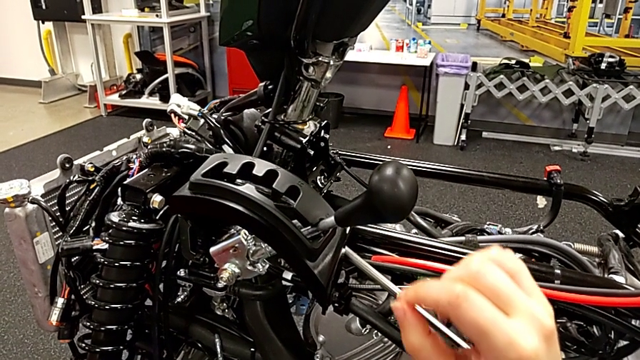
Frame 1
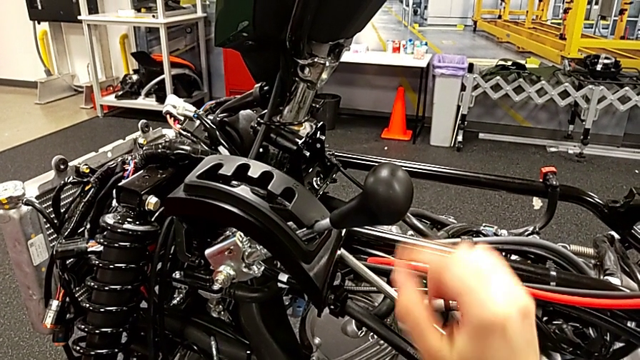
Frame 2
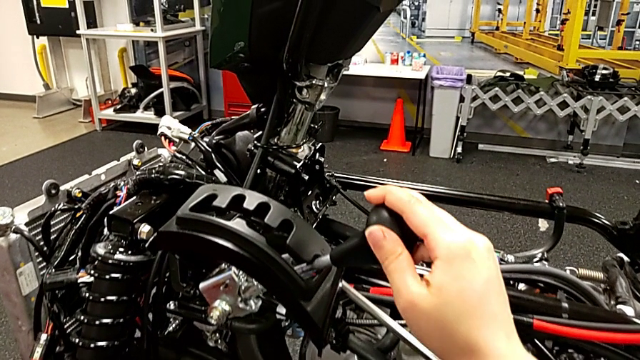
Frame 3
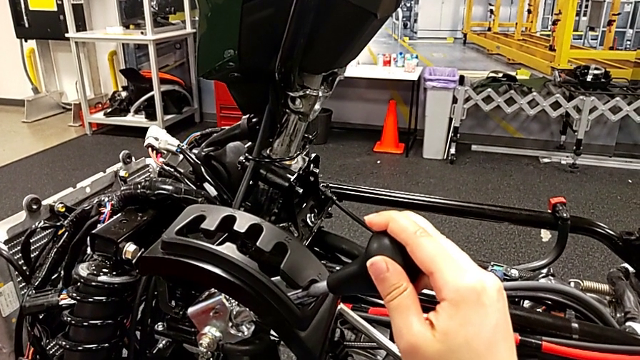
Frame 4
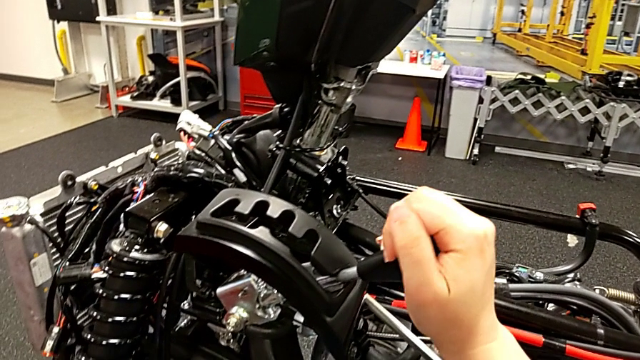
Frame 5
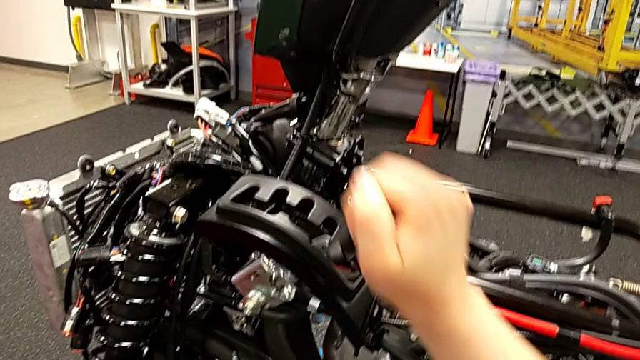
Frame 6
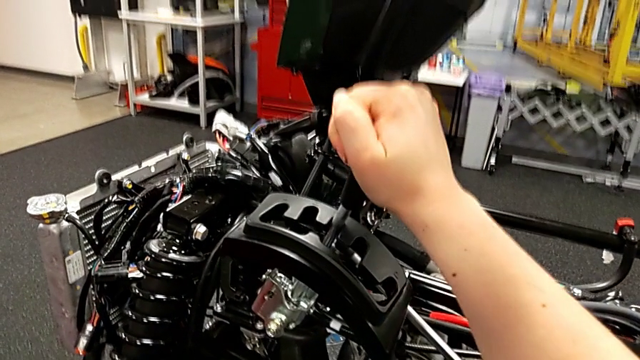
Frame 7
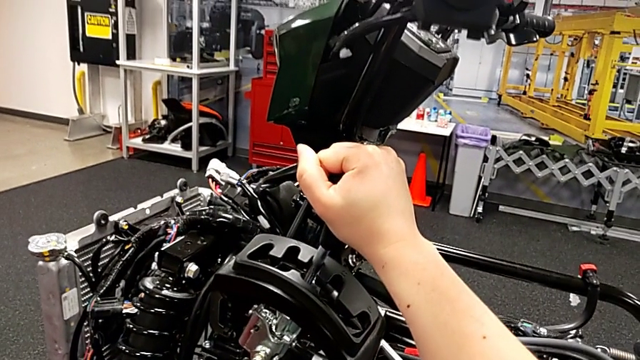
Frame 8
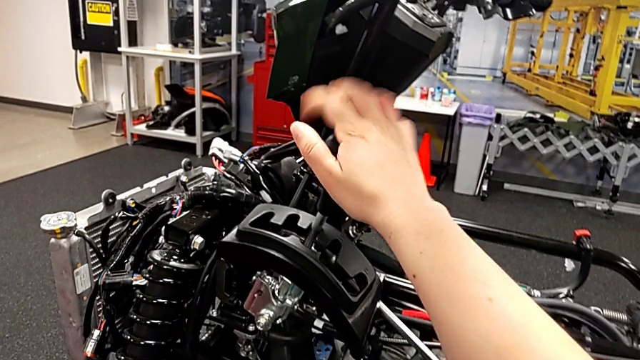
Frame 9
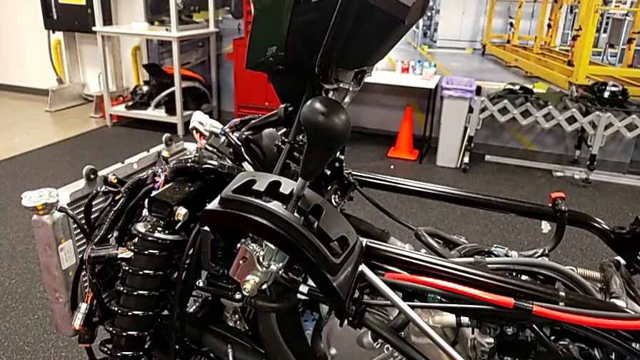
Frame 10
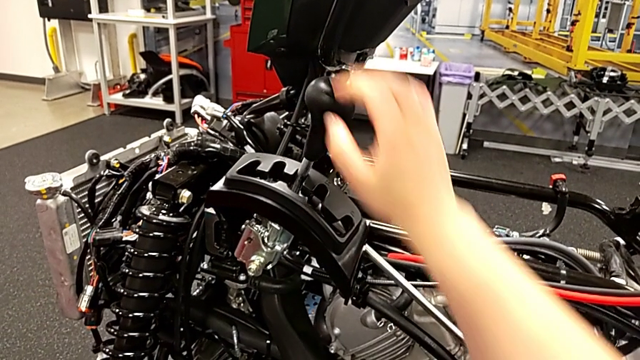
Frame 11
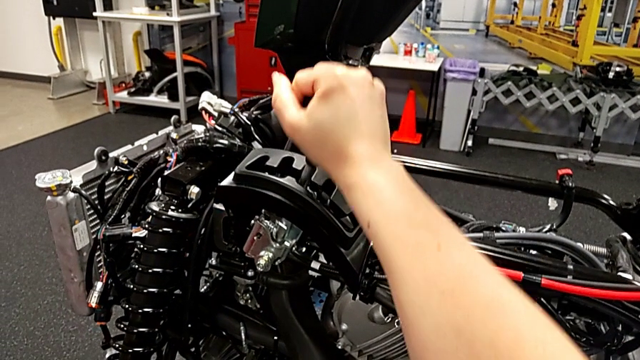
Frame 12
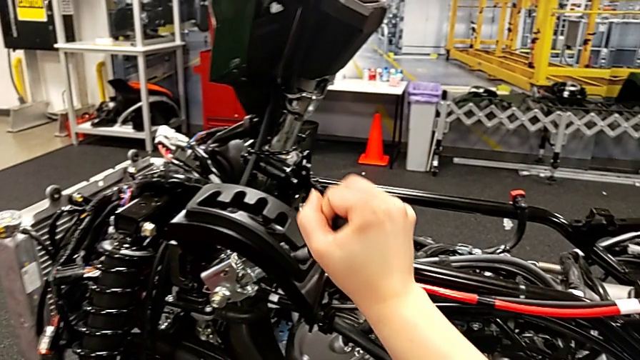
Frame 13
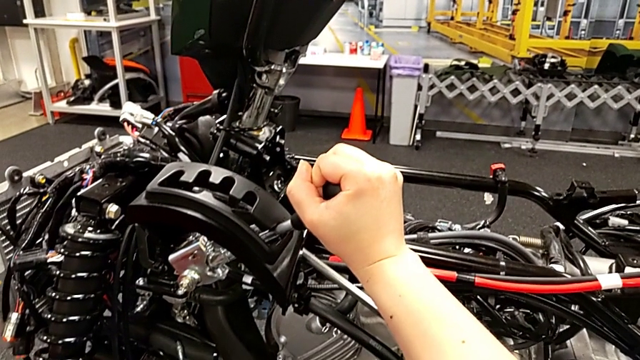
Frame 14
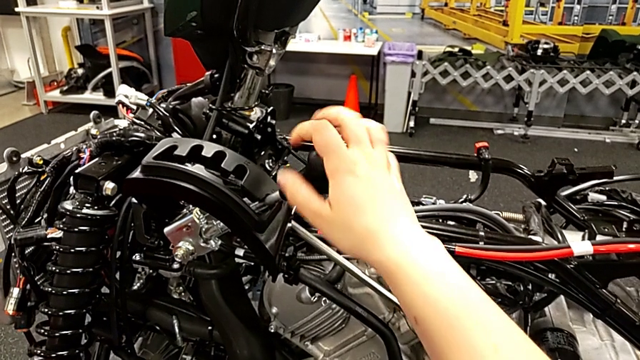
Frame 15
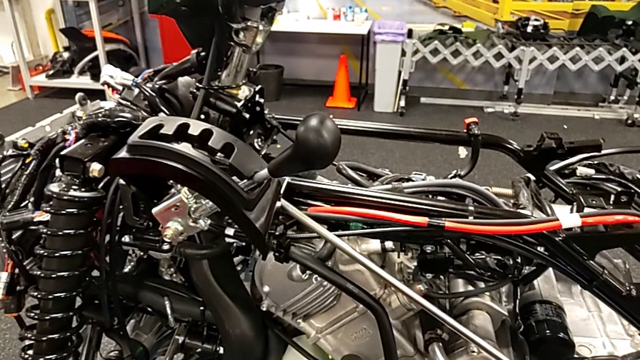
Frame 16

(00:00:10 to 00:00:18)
The camera wearer shifts the lever. They grab the lever, shift the middle lever and shift the lever.

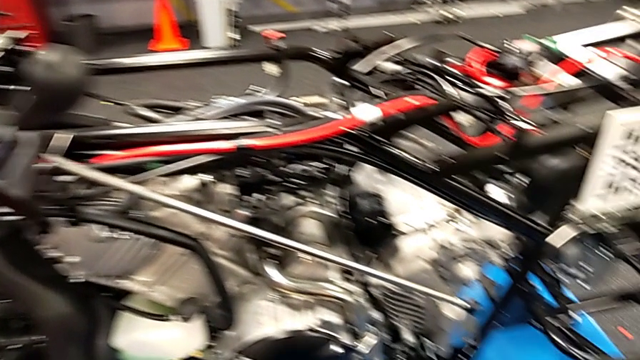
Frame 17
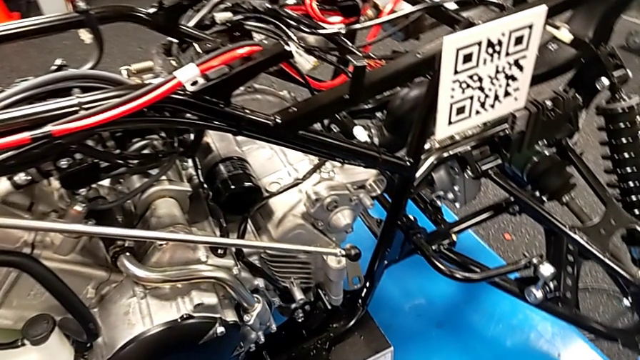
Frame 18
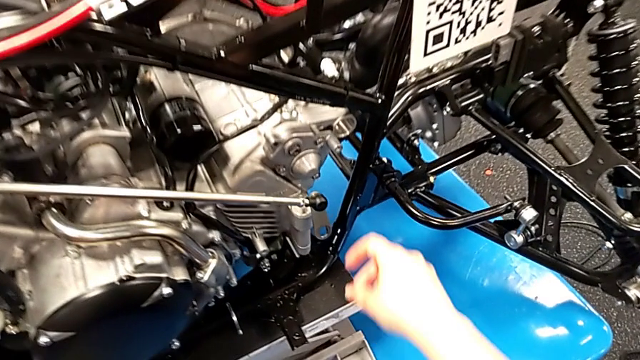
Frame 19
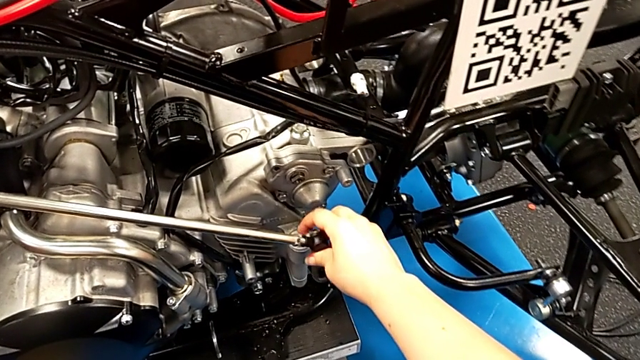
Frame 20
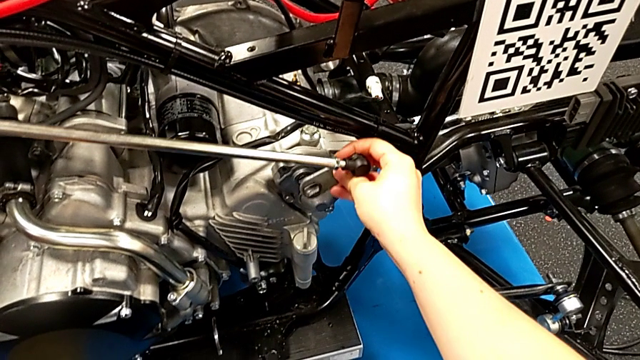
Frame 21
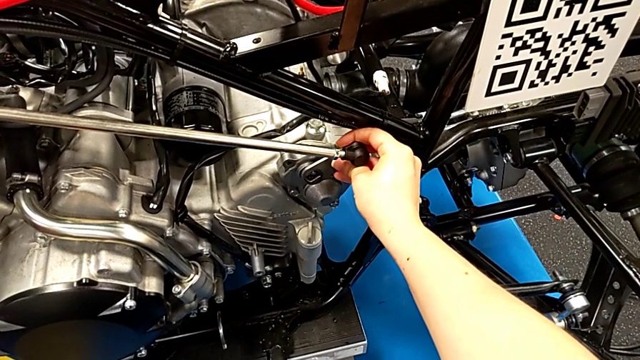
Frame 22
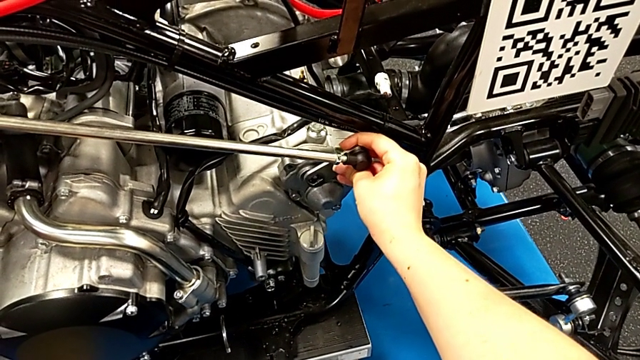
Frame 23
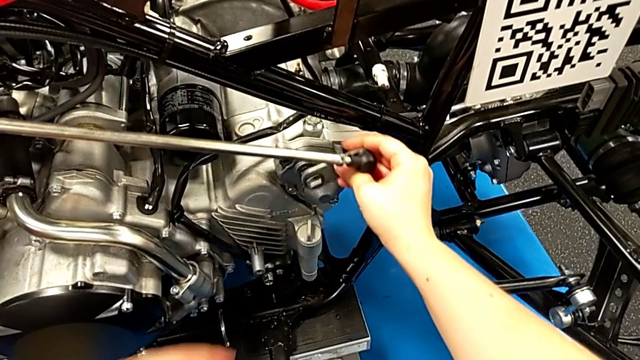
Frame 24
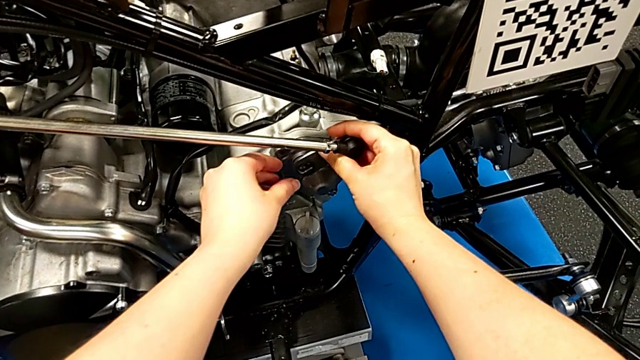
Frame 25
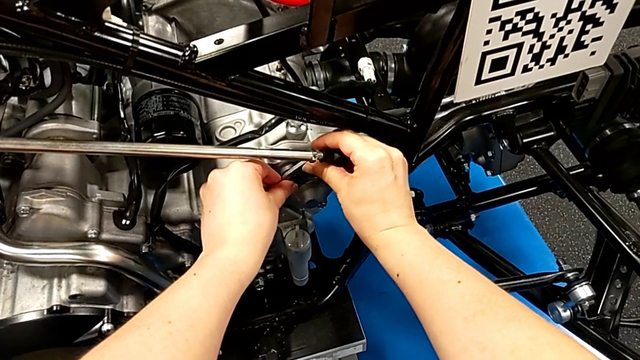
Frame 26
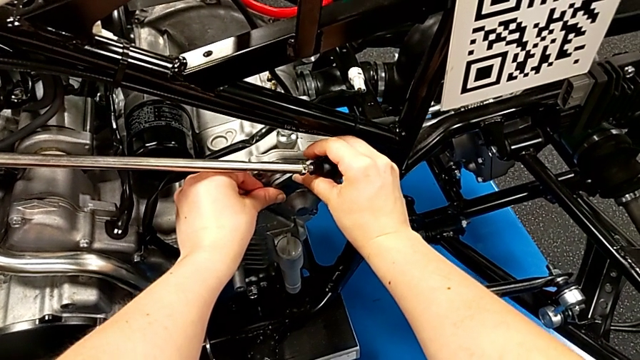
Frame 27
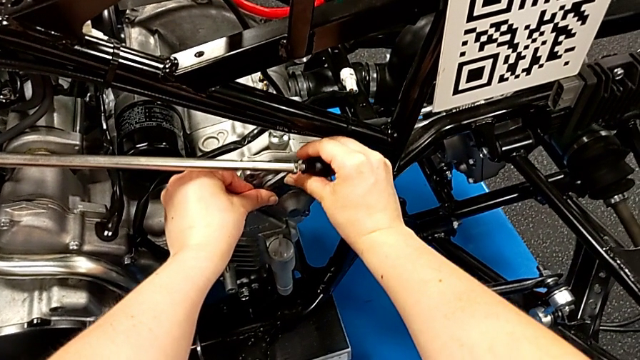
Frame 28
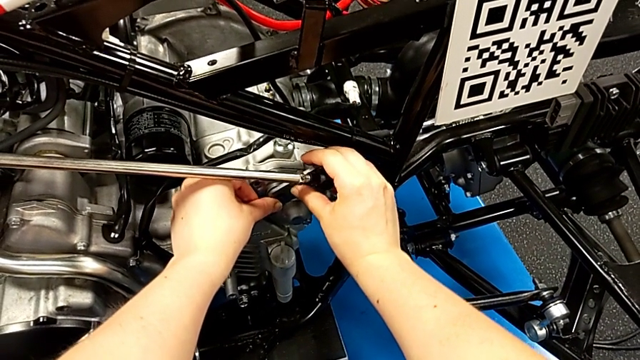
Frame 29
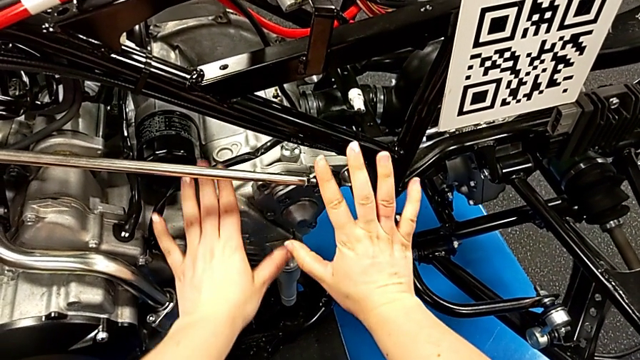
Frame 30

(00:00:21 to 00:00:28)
The camera wearer inserts the shift arm. They insert the shift arm.

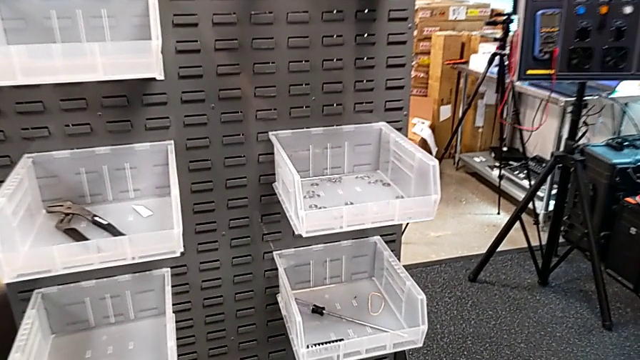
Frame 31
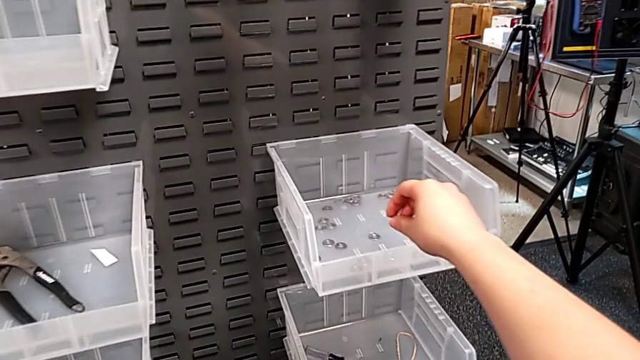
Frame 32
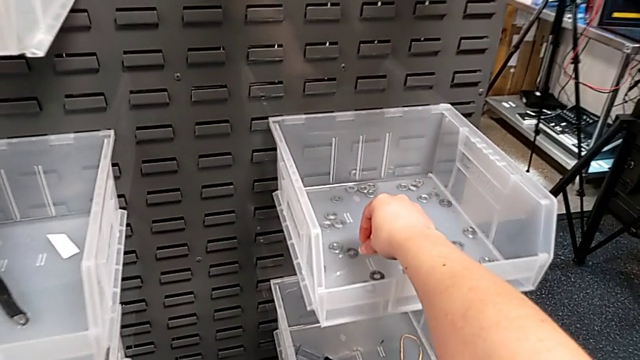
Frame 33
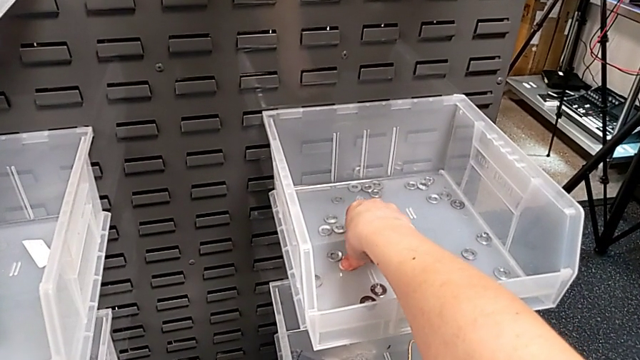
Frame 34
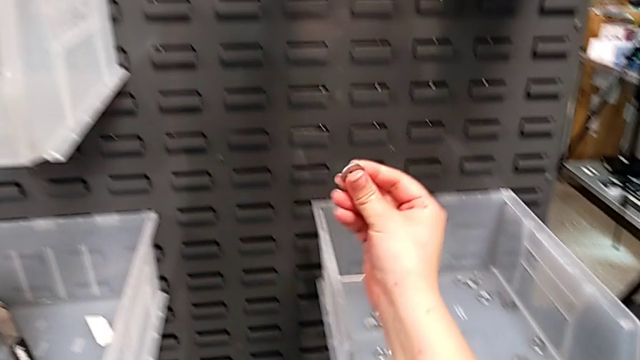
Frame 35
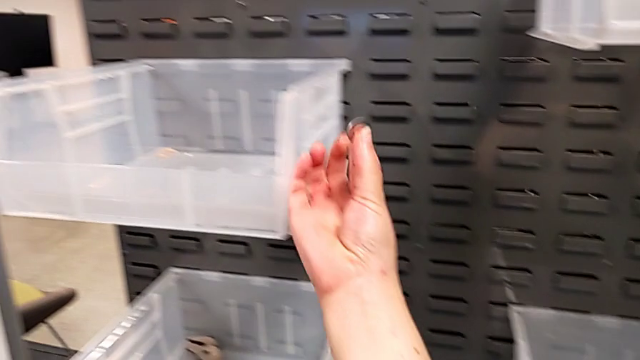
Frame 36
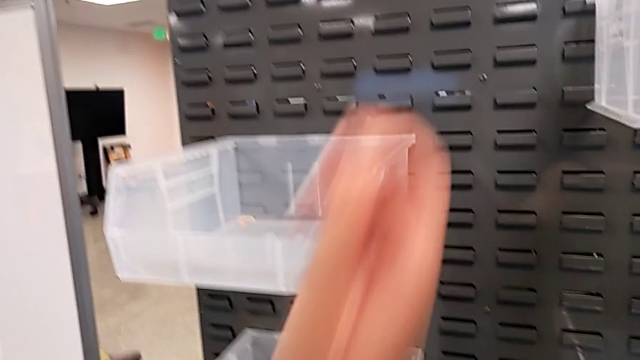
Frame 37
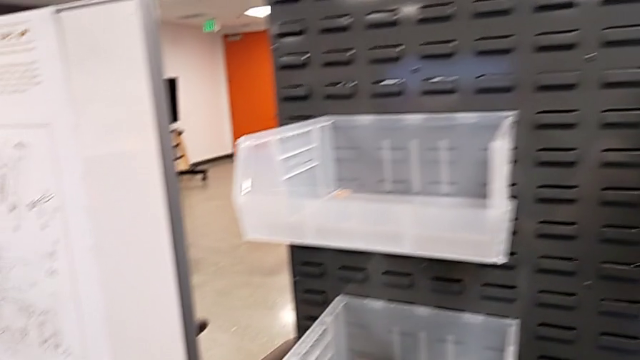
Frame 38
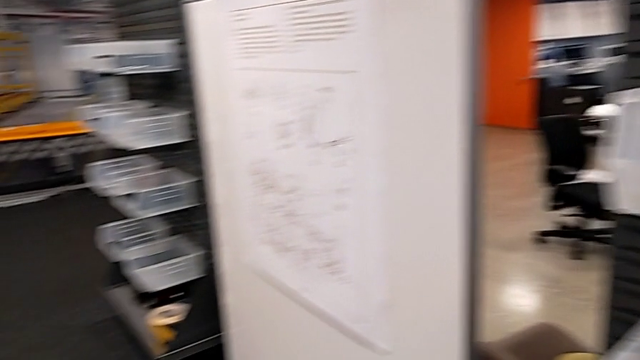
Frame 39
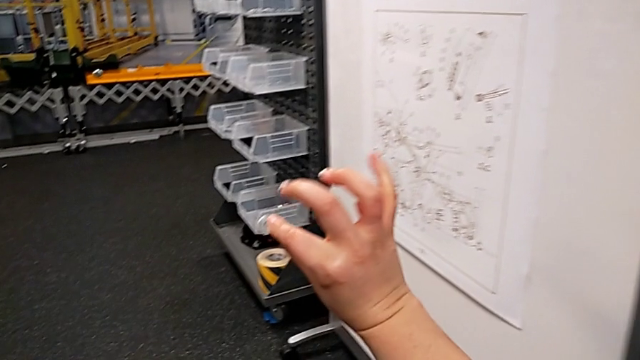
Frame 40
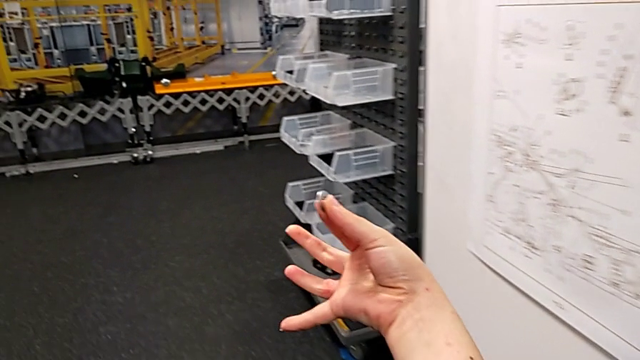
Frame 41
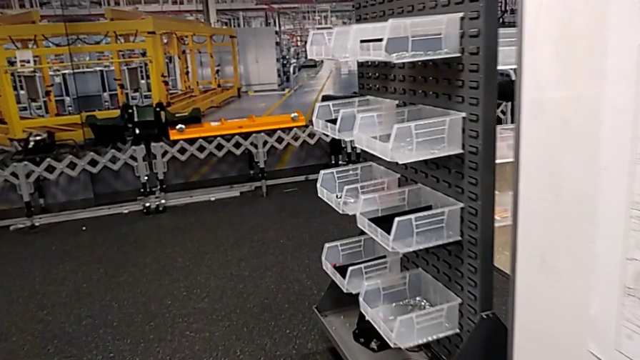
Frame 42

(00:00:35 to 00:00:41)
The camera wearer grabs a washer. They grab the washer and rotate it.
